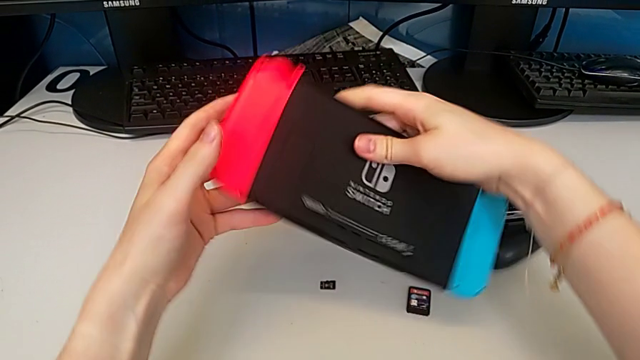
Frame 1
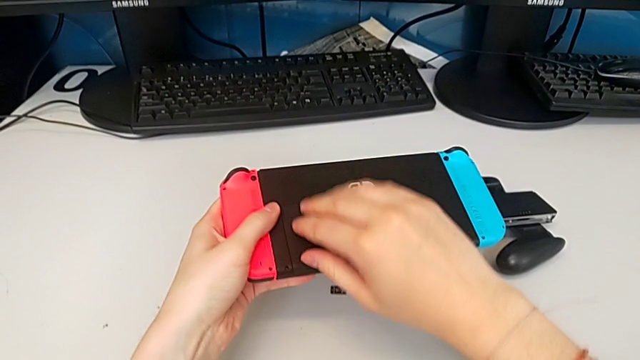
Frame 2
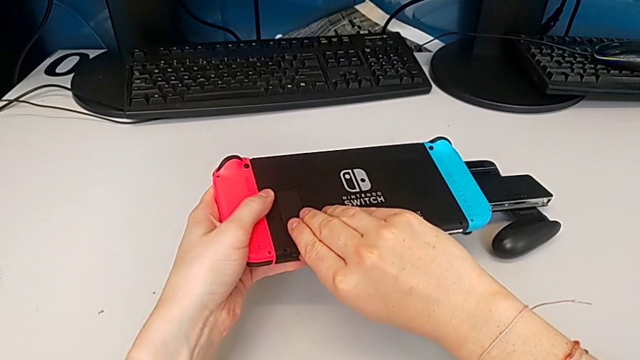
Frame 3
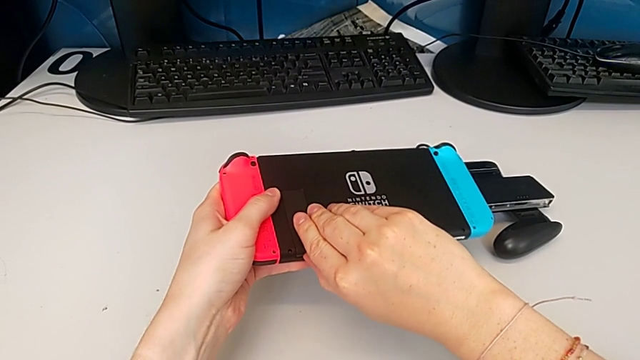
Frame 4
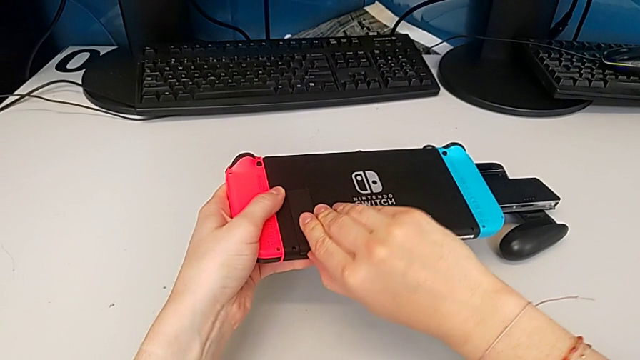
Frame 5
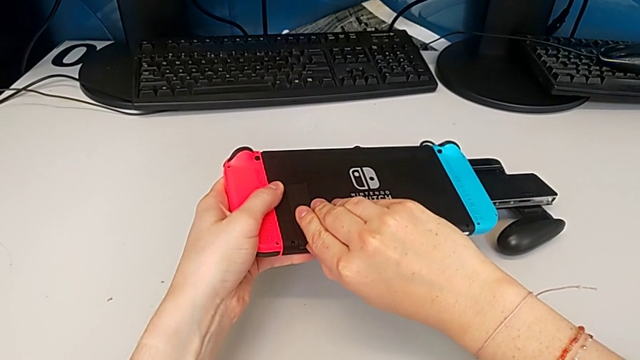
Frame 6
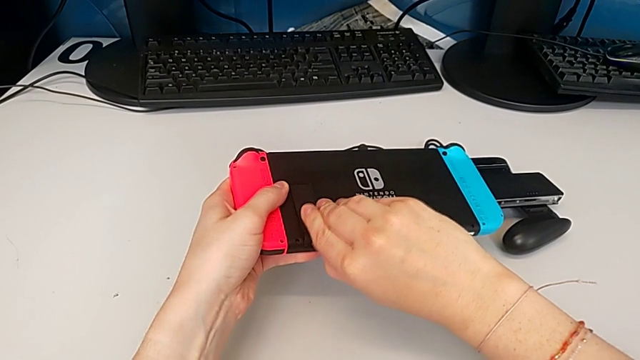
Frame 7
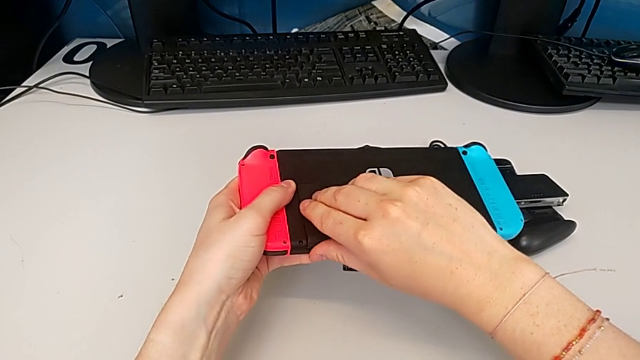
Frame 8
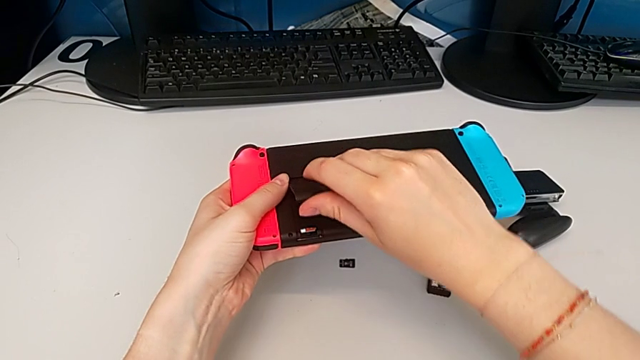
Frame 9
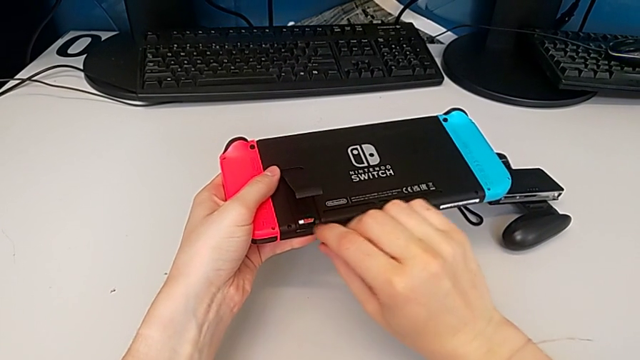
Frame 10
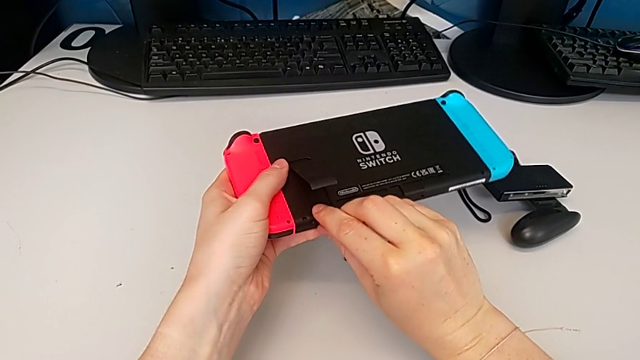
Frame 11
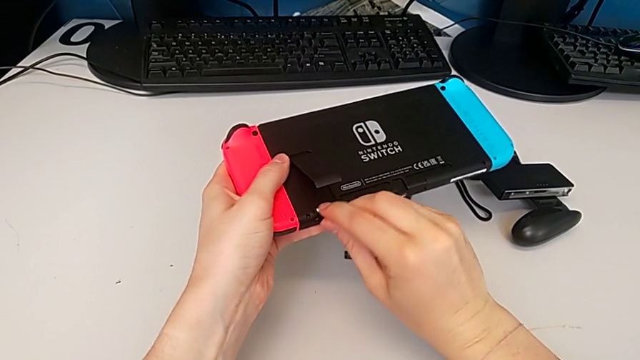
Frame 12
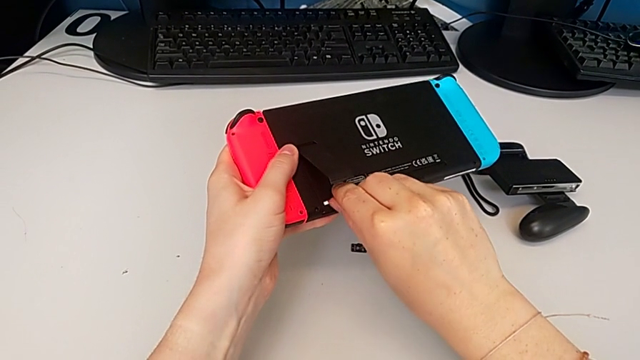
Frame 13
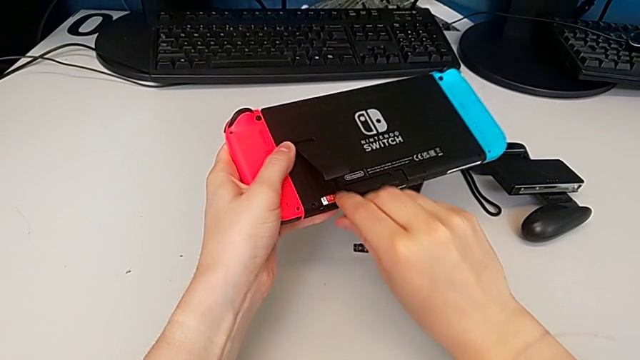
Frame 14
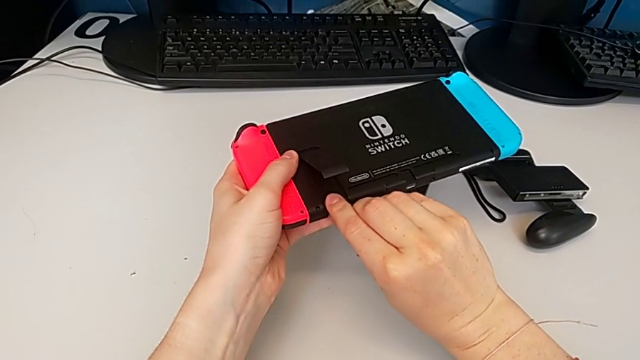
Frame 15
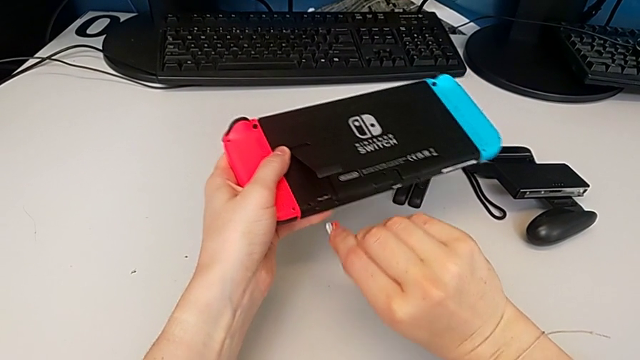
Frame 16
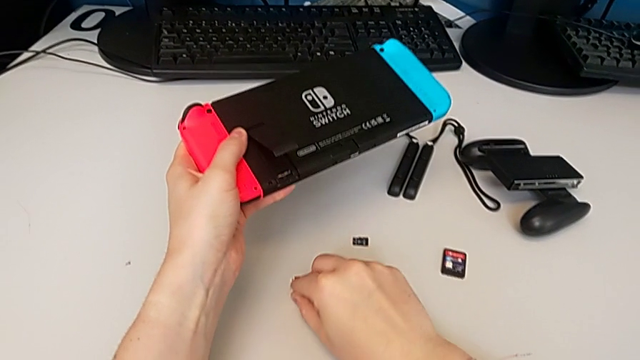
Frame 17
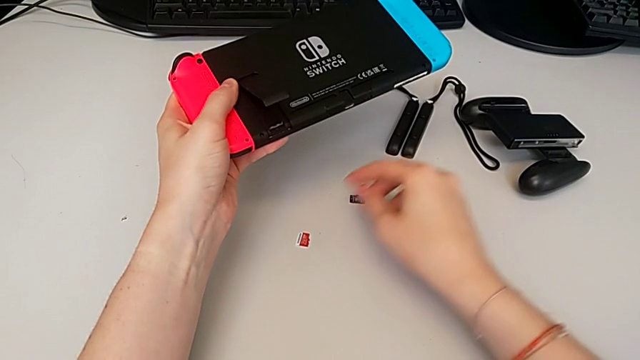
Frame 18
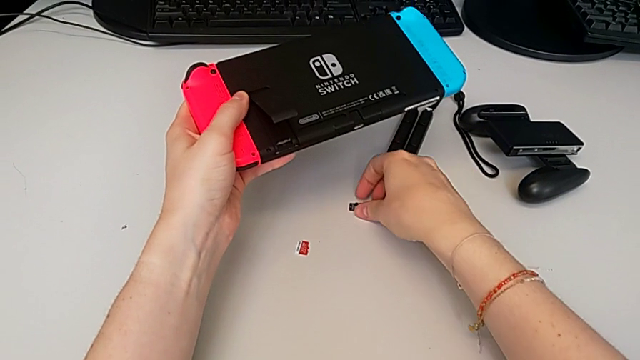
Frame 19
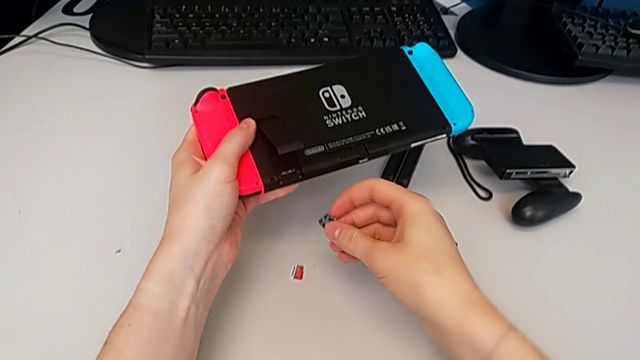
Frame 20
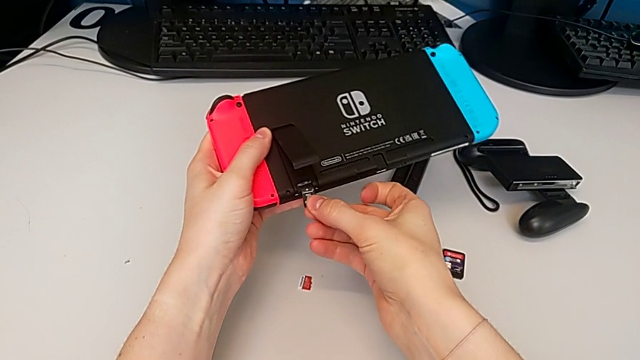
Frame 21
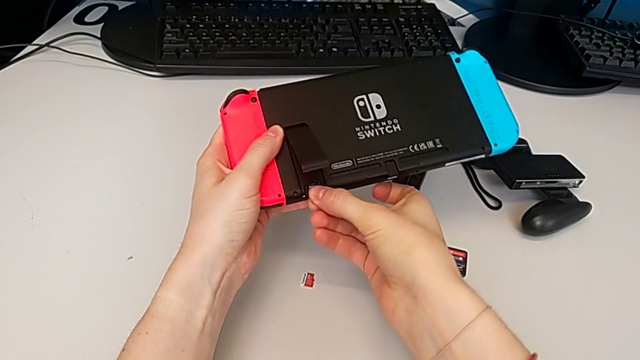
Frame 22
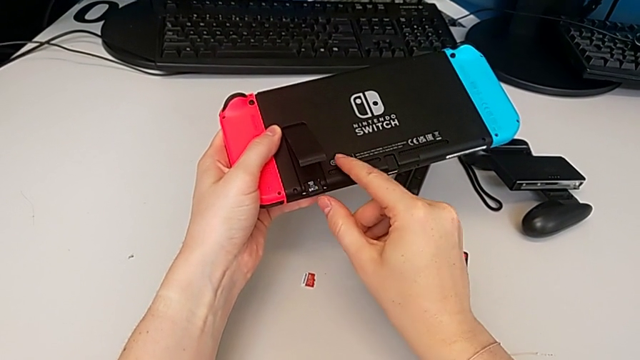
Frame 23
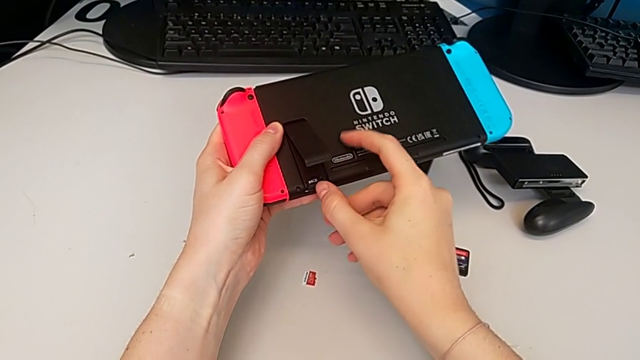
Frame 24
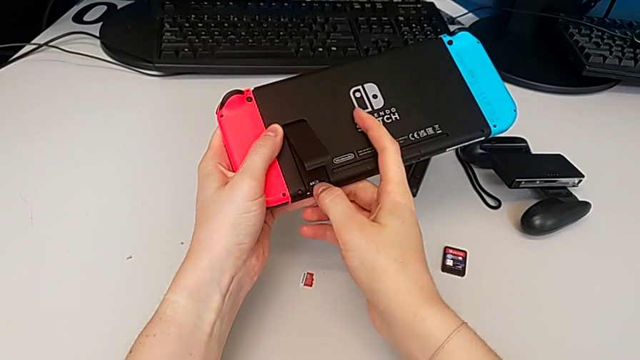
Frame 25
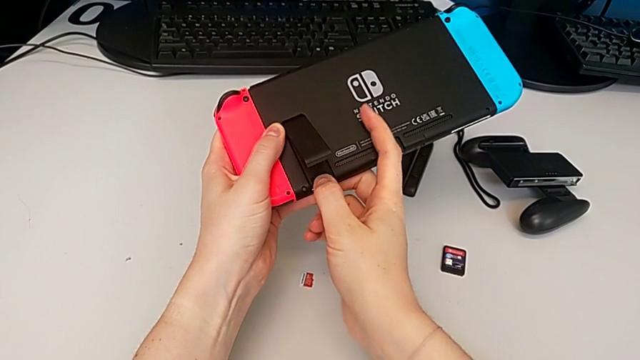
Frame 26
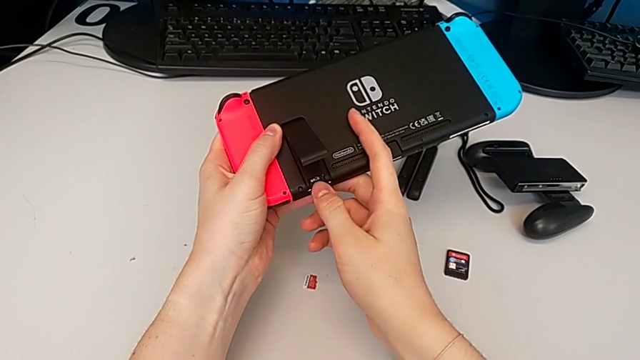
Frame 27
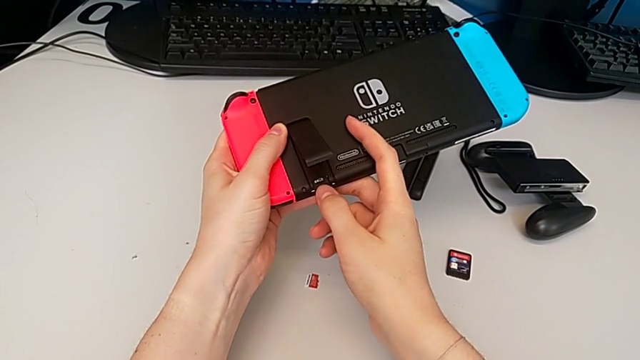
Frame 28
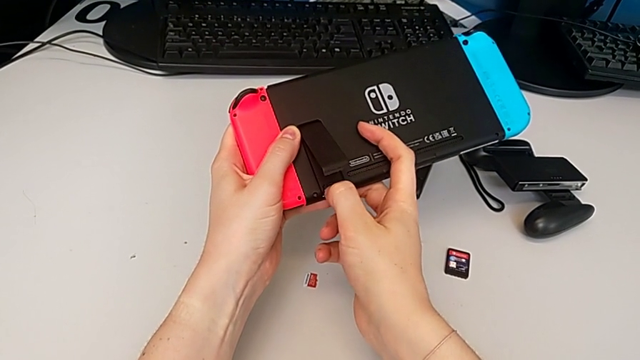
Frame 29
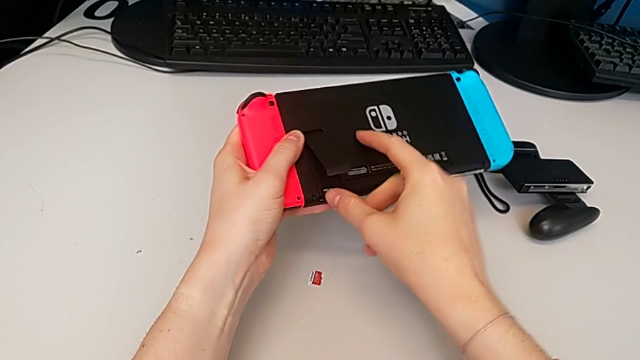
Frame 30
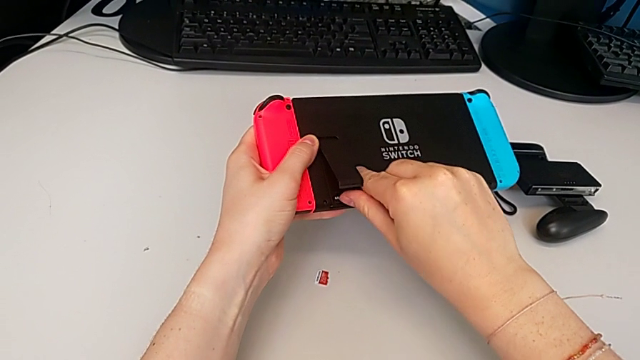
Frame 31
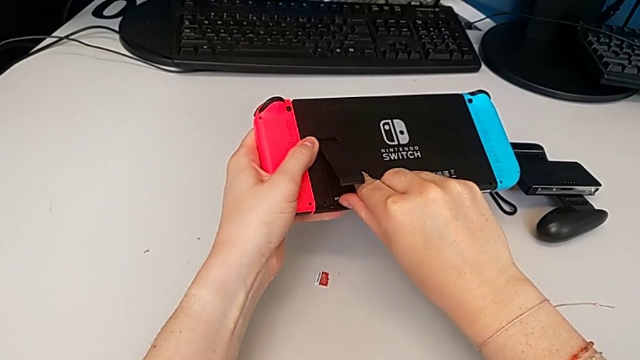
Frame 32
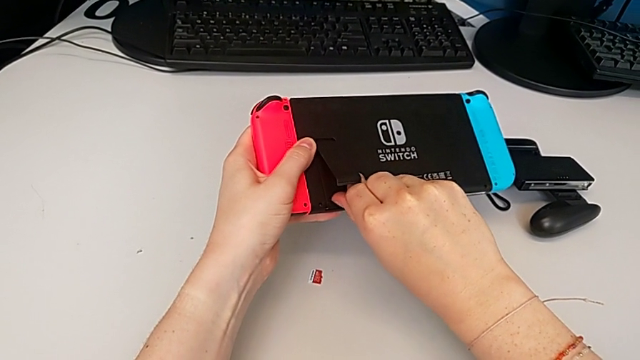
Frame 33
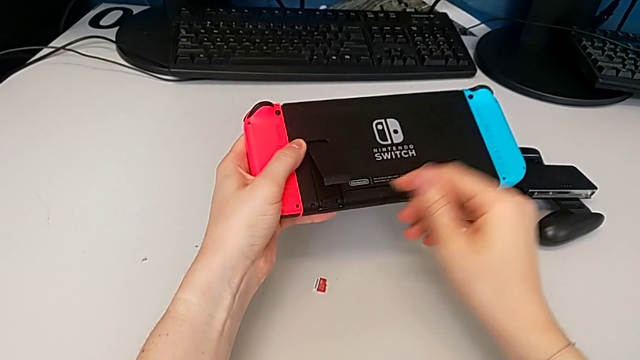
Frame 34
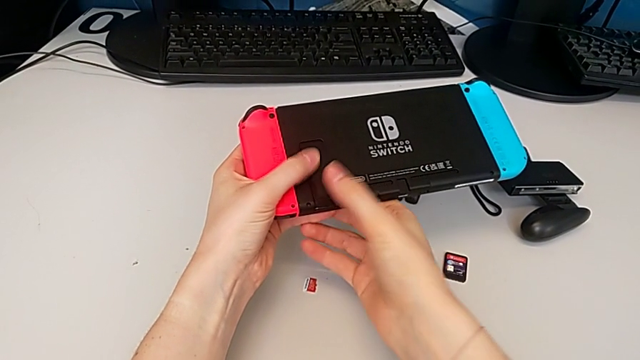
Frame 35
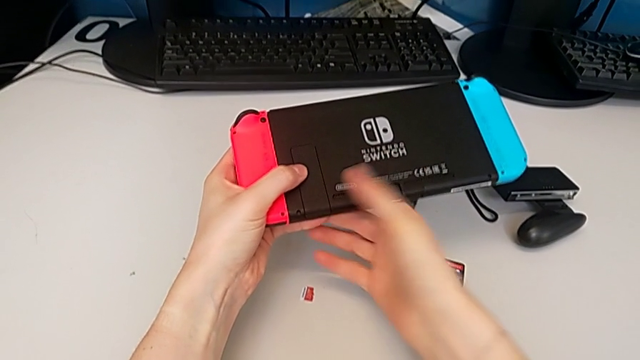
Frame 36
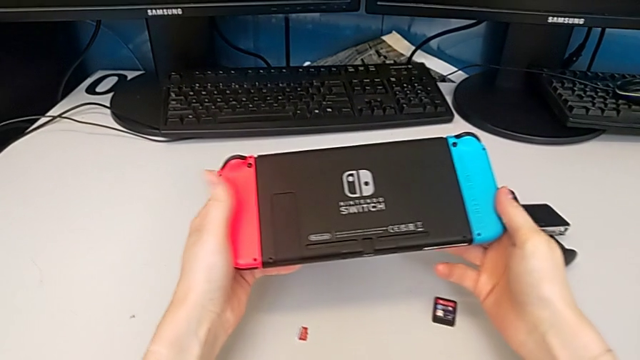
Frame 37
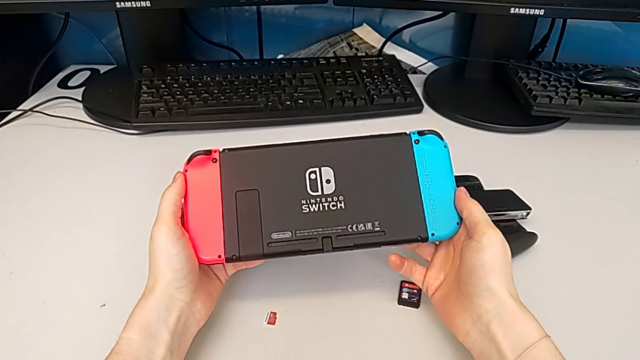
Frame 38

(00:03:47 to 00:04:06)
The camera wearer is changing the SD card. They open the kickstand, push the old SD card, place it, lift the new SD card, insert it and close the kickstand.

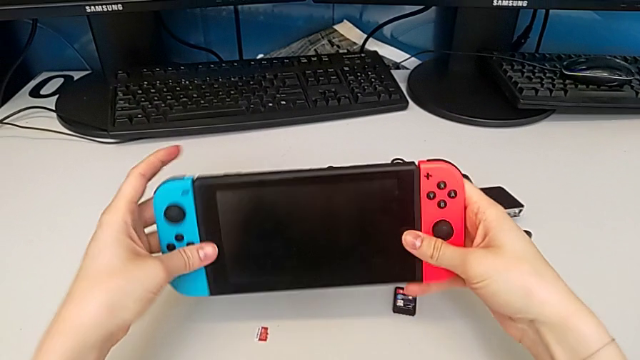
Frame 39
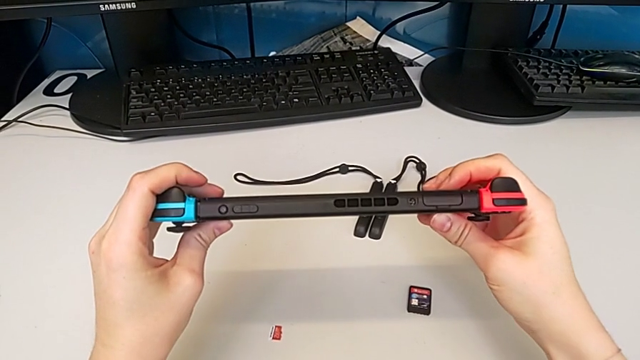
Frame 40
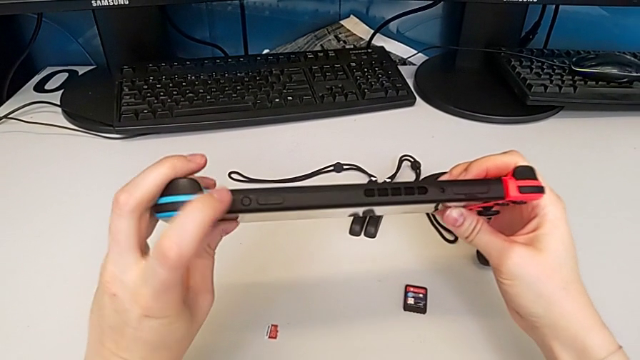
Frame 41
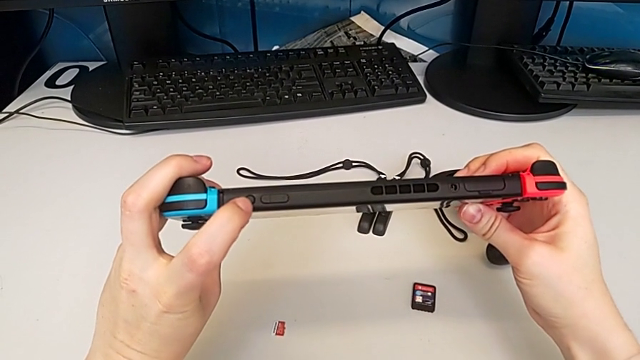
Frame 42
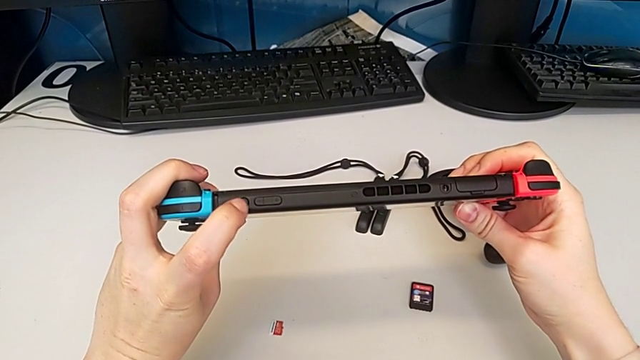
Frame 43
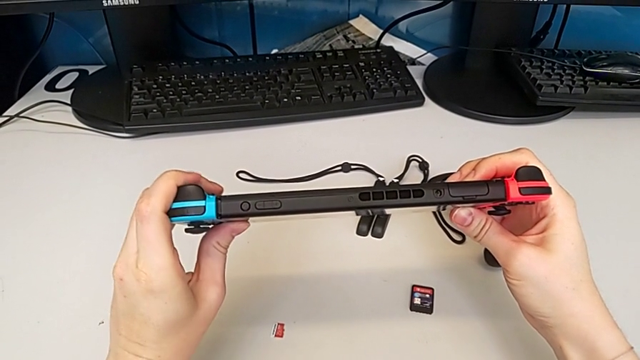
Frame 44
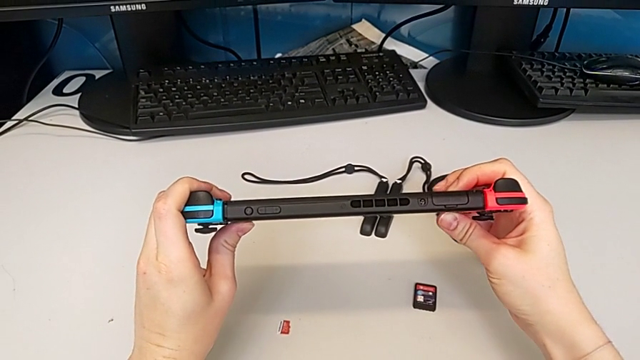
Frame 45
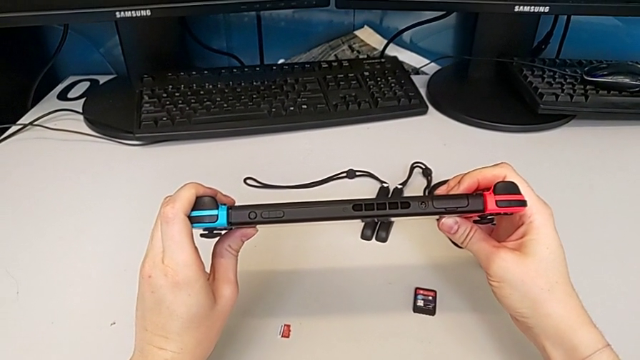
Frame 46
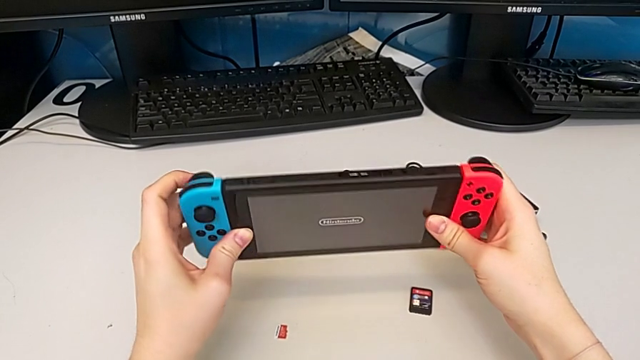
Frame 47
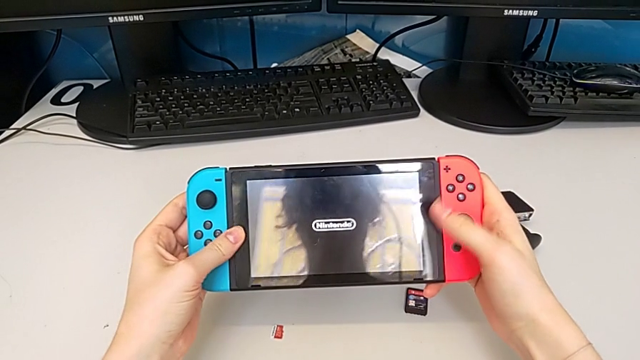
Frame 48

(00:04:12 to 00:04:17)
The camera wearer is turning on the Nintendo Switch. They press the power button and rotate the Nintendo Switch.
